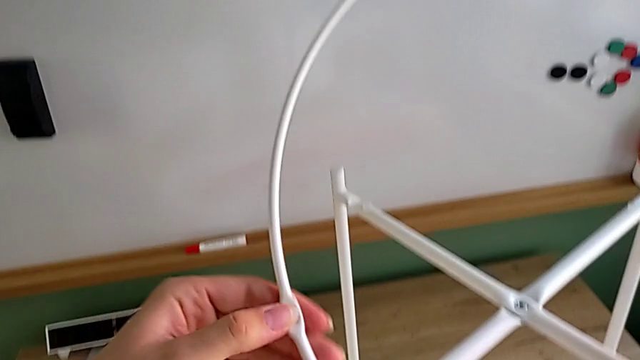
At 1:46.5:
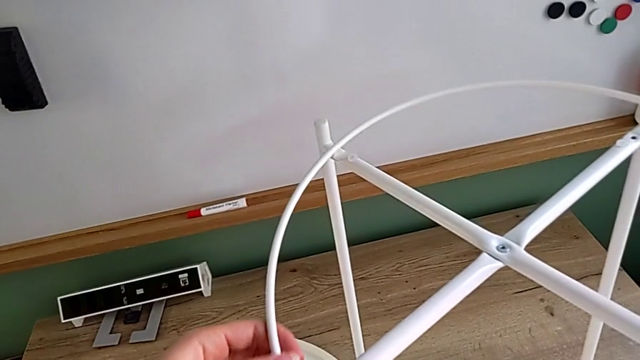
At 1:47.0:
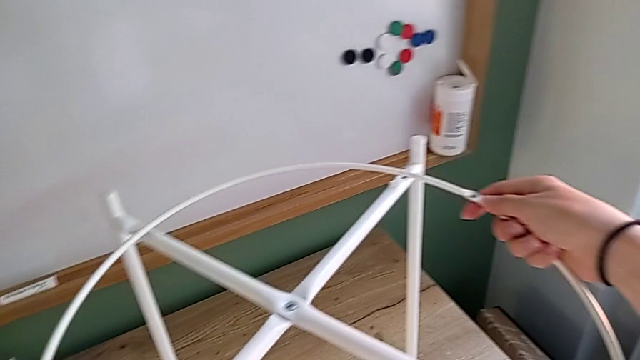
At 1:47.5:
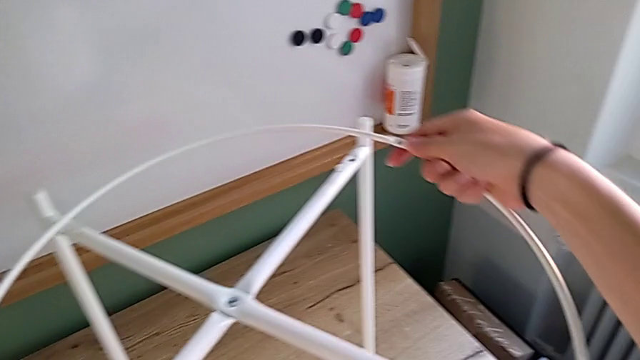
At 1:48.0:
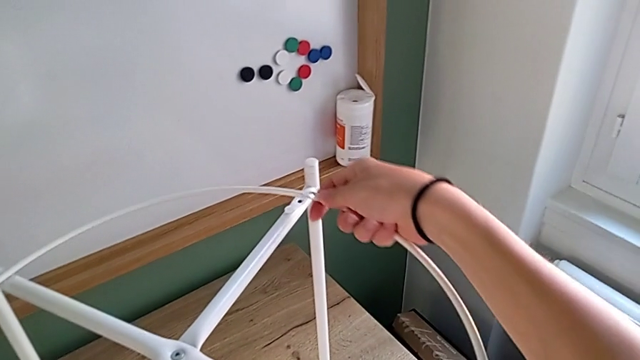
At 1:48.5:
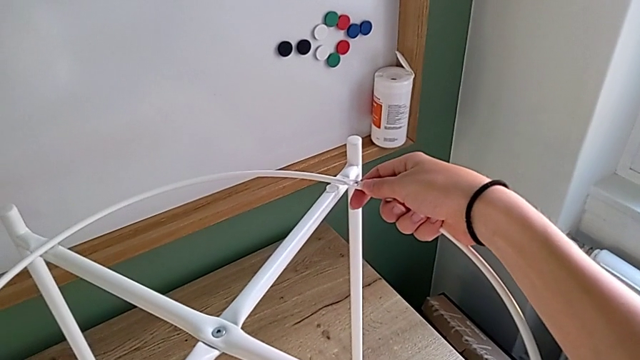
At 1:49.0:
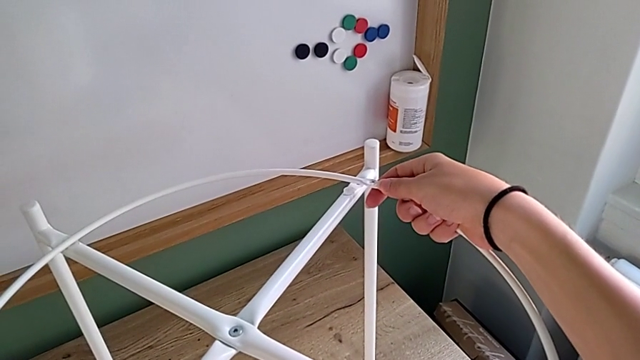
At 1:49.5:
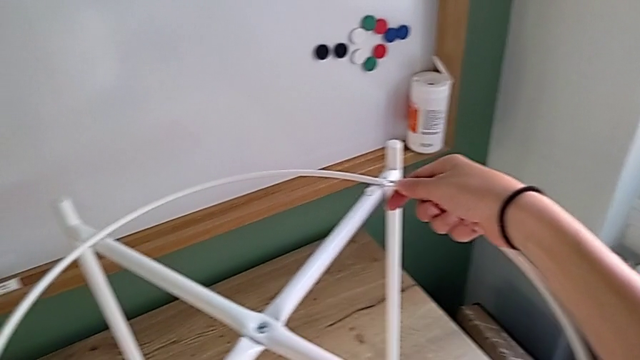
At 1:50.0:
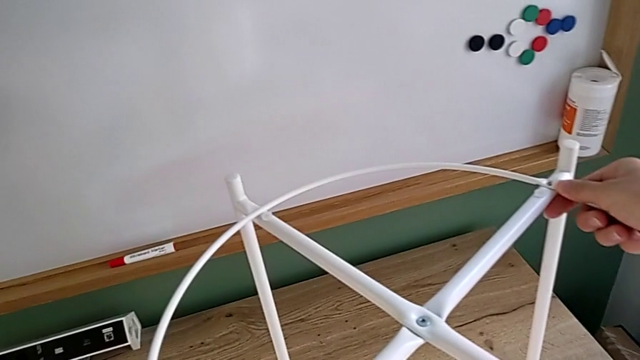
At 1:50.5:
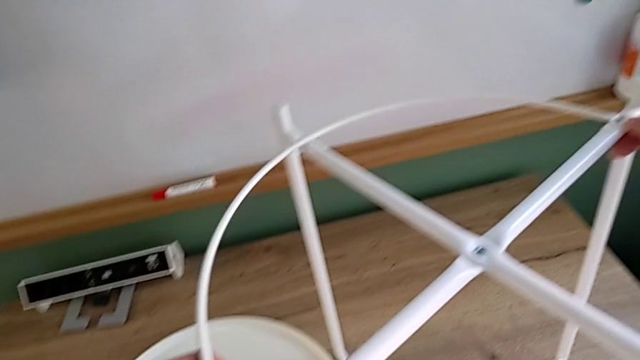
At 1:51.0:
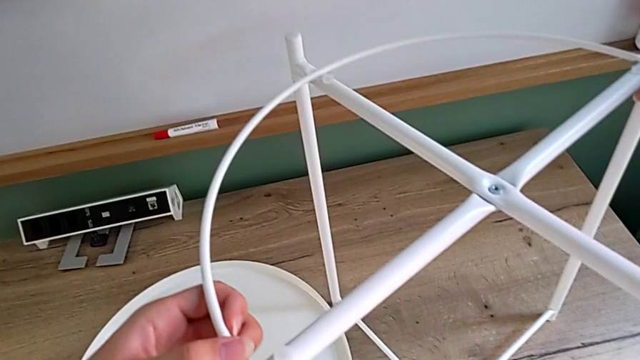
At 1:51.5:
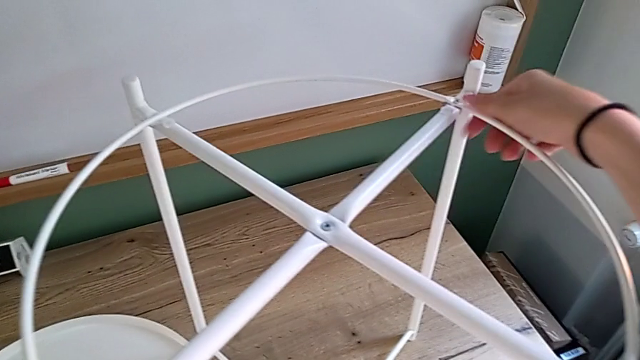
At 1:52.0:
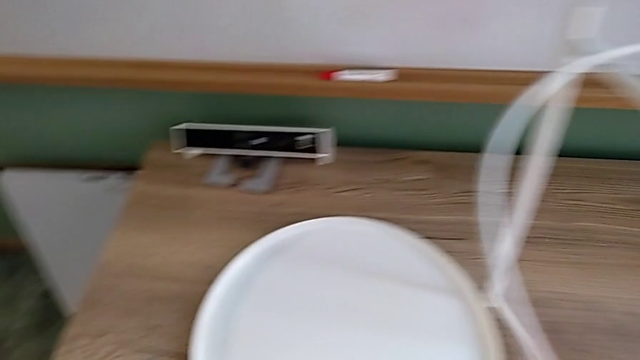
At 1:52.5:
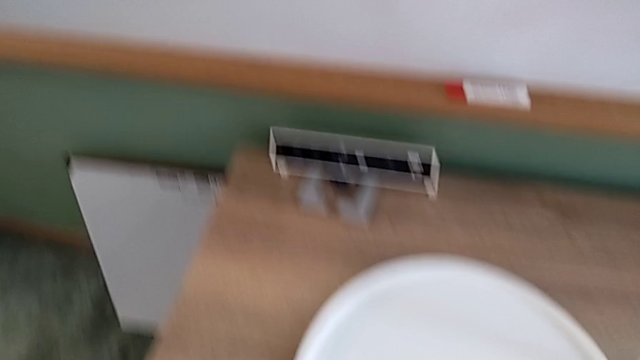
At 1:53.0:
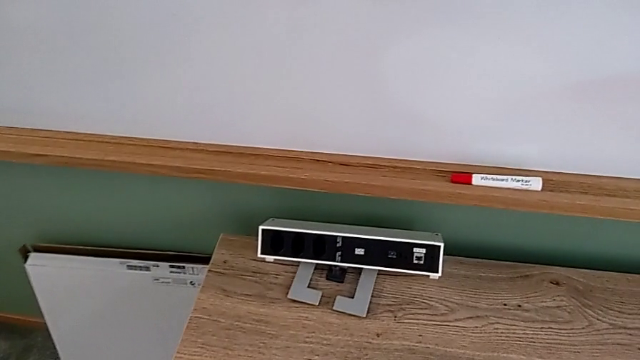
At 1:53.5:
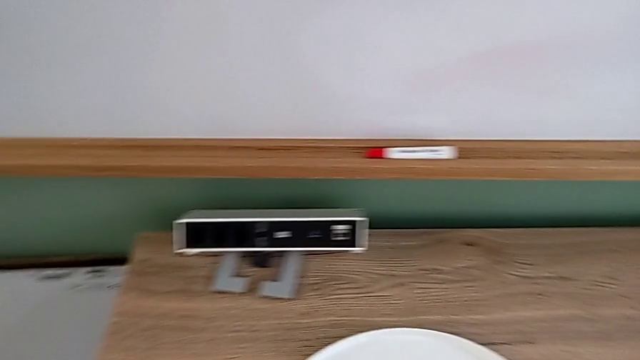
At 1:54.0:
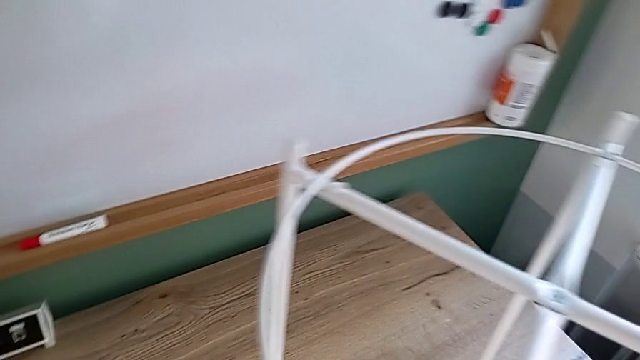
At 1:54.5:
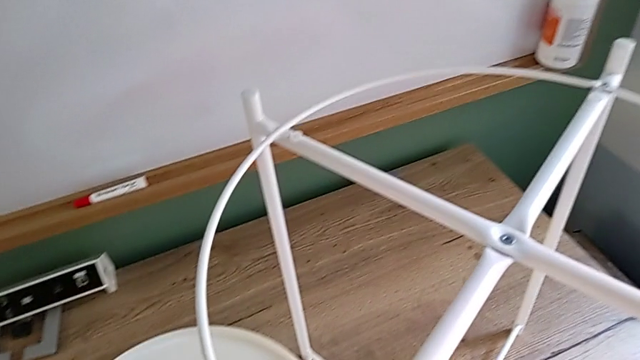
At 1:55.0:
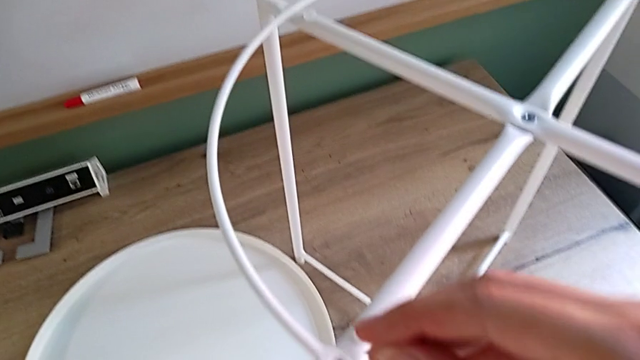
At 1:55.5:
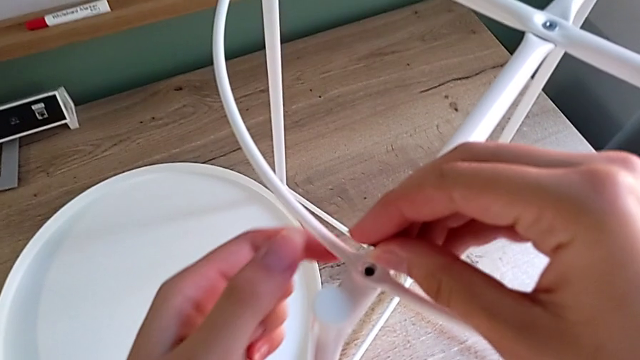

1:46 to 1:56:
The camera wearer is putting the white circle into the leg and screwing the third and fourth hex socket heads from the circle onto the leg. They place the leg, align the white circle, inspect the hex socket head, grab it and insert it.

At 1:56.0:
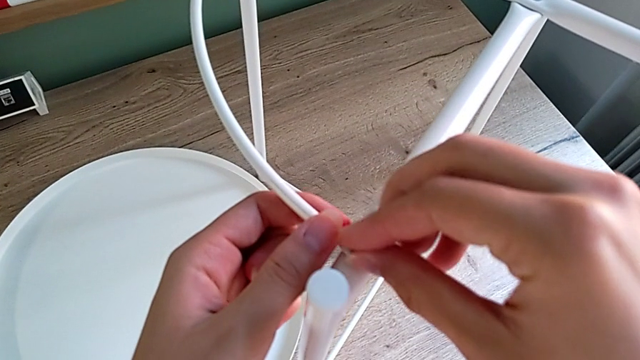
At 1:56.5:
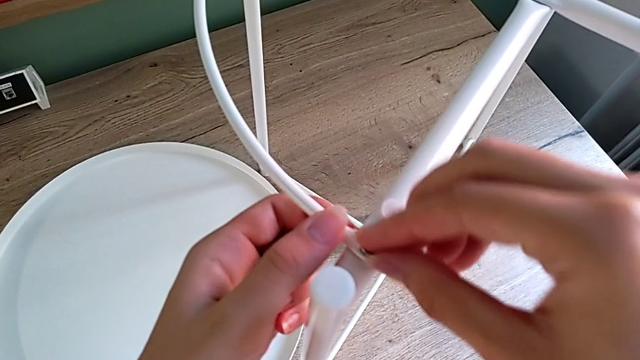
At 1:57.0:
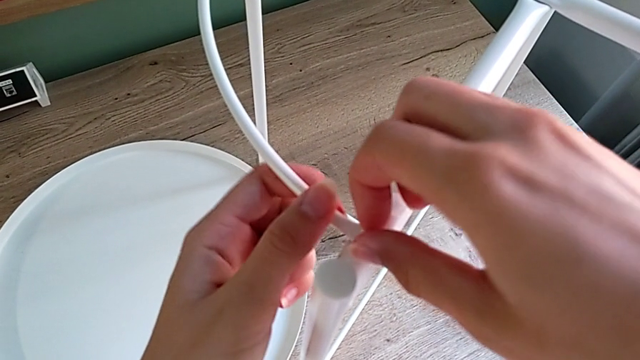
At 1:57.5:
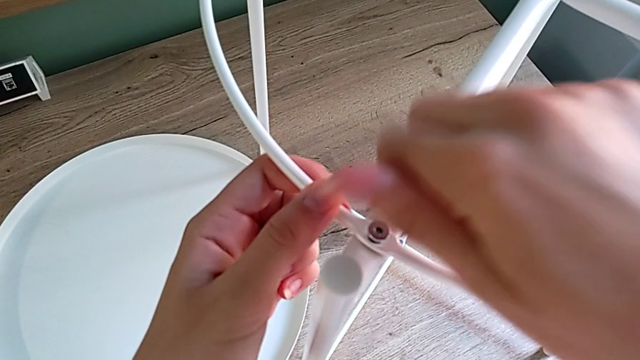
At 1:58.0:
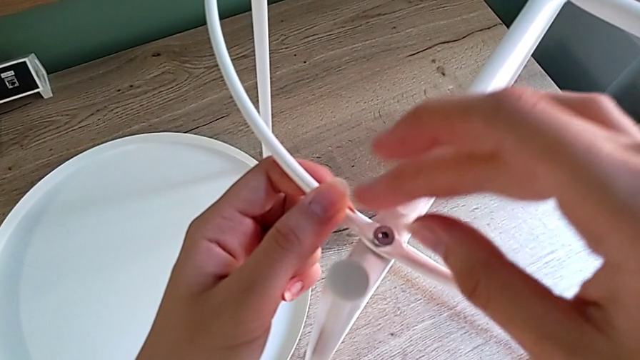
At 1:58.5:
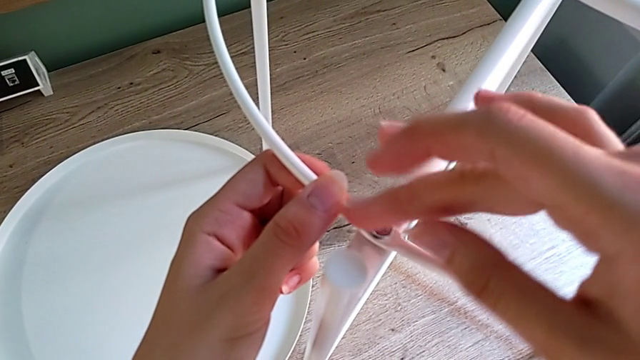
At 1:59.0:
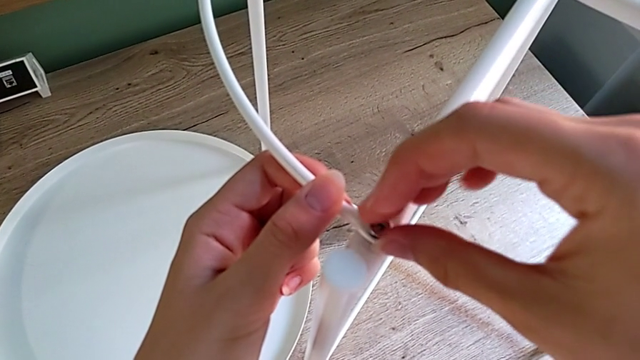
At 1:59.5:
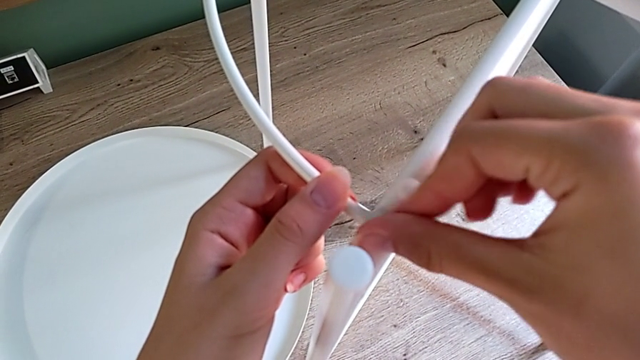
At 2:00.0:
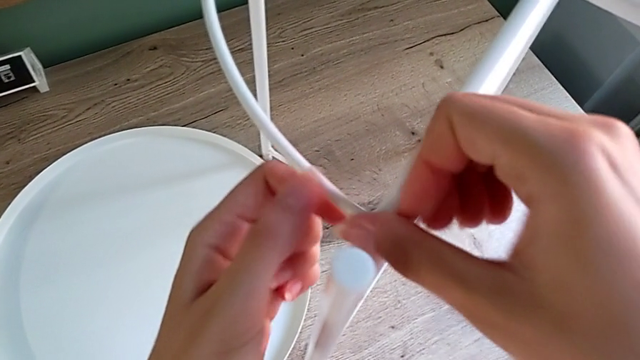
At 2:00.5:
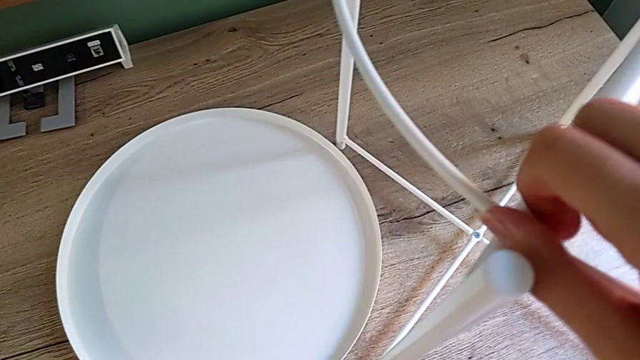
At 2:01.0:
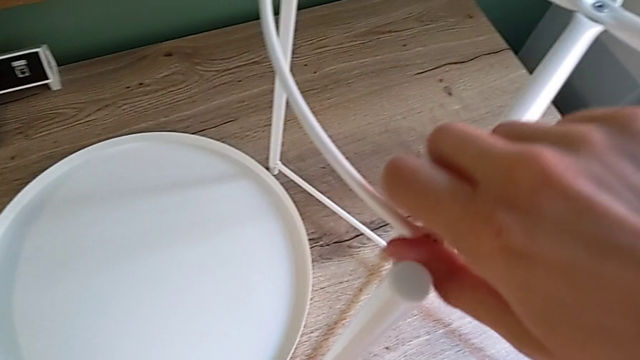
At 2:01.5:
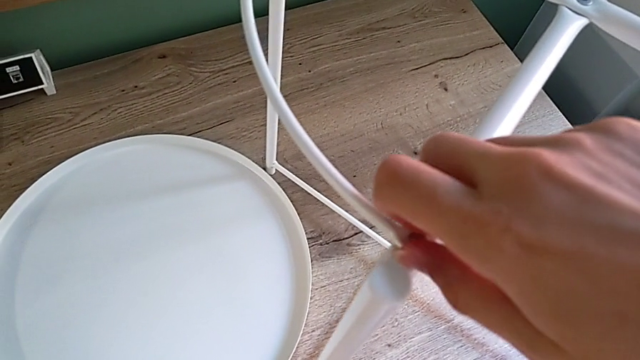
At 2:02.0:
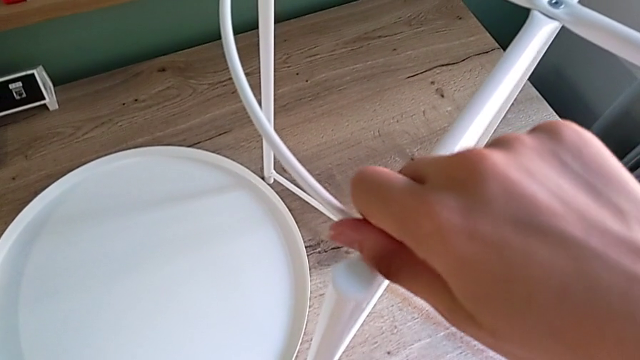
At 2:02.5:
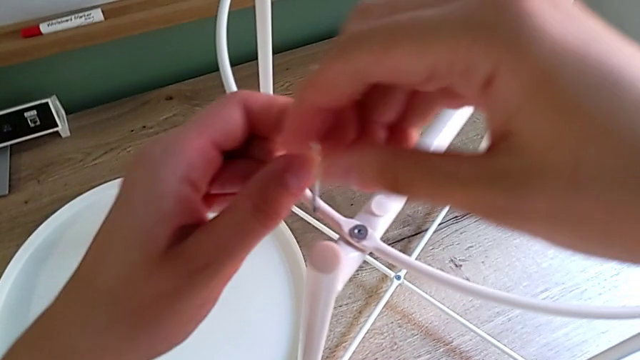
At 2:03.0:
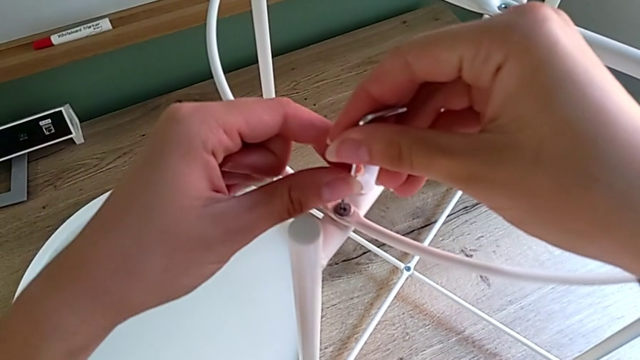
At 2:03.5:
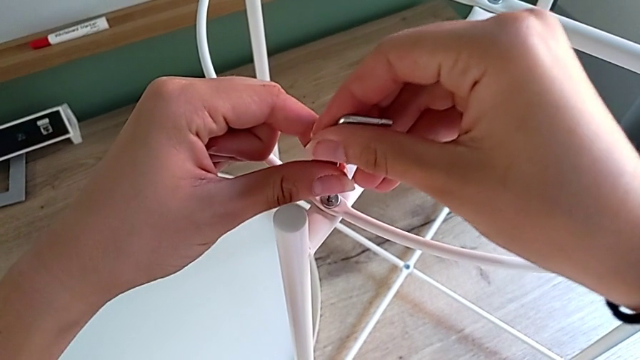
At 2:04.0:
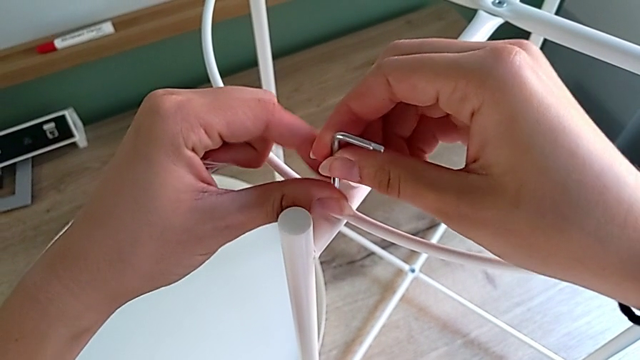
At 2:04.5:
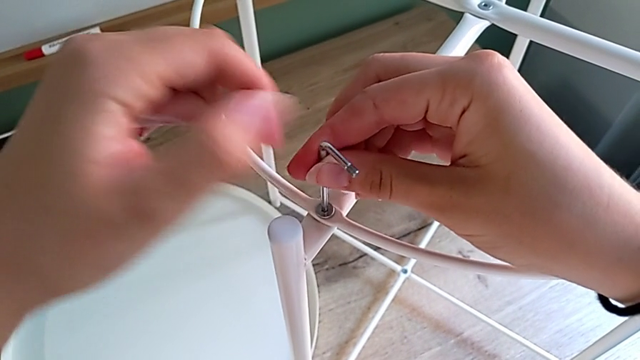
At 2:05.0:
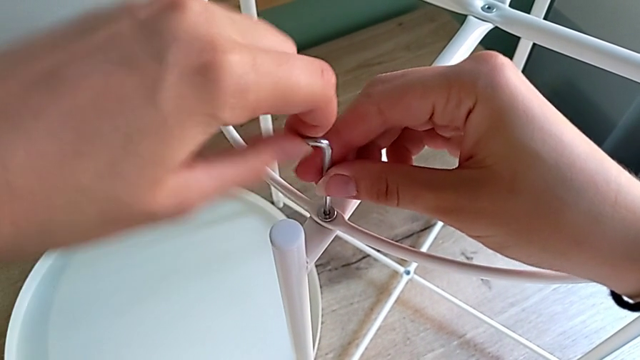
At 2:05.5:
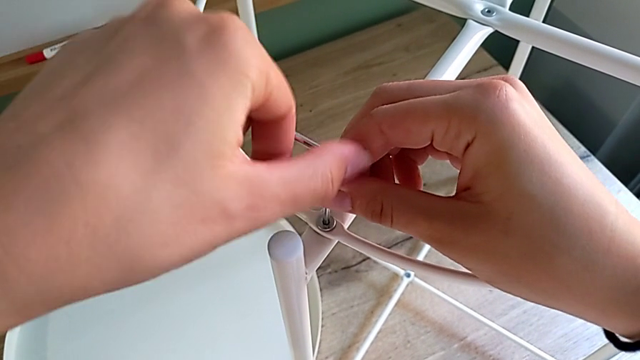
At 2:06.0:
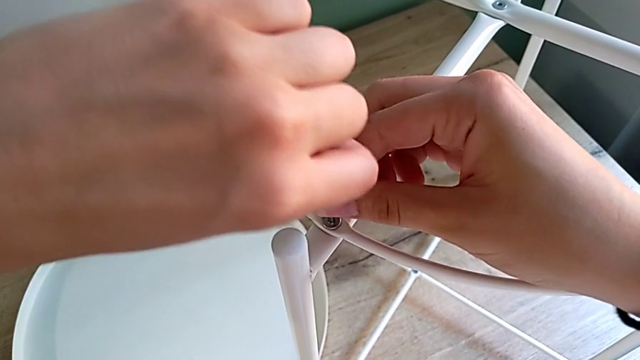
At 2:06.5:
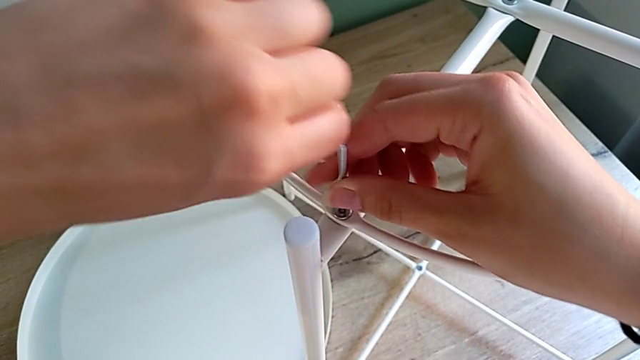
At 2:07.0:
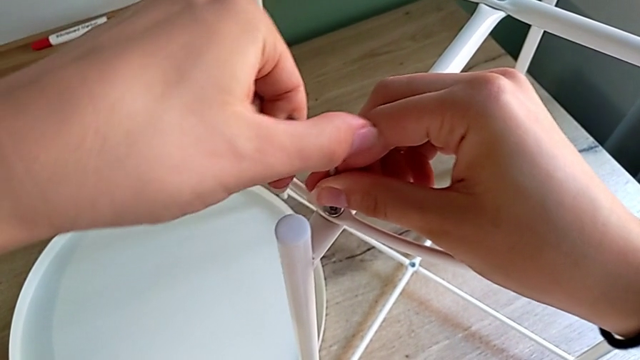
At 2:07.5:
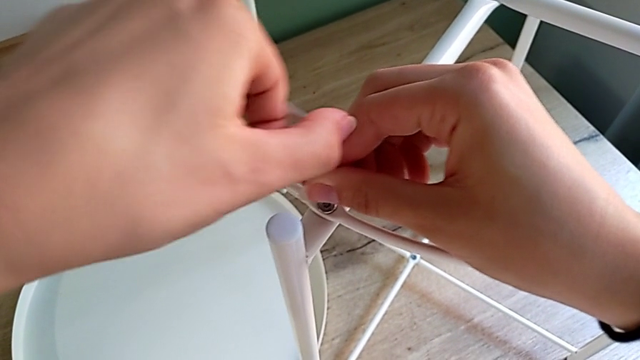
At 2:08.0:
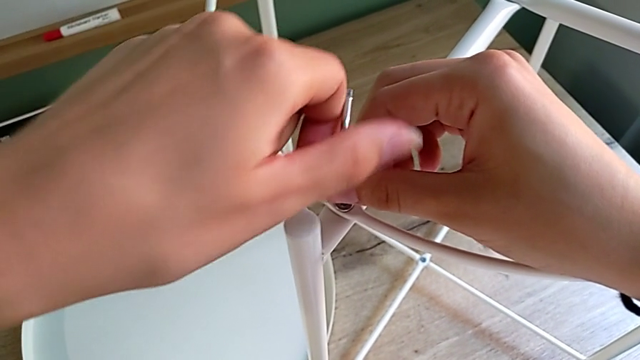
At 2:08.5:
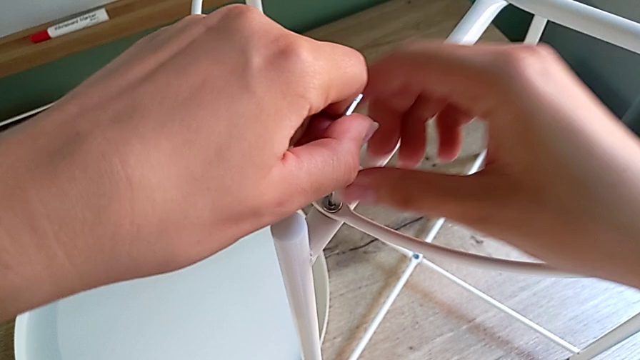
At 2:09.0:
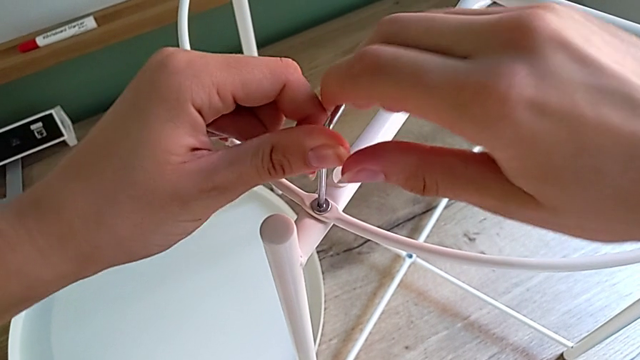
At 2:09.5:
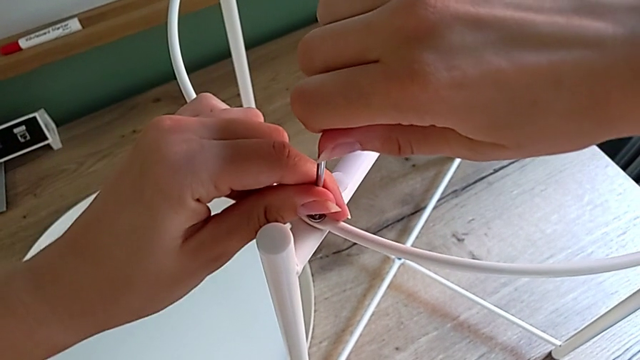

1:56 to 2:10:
The camera wearer is putting the white circle into the leg and screwing the third and fourth hex socket heads from the circle onto the leg. They screw the hex socket head with the right hand, grab the little Allen wrench with the left hand, insert it and screw the hex socket head.
